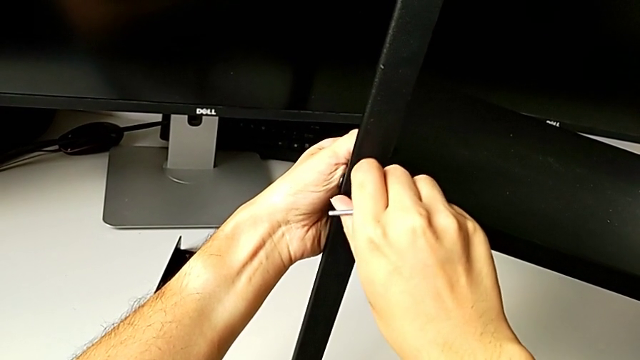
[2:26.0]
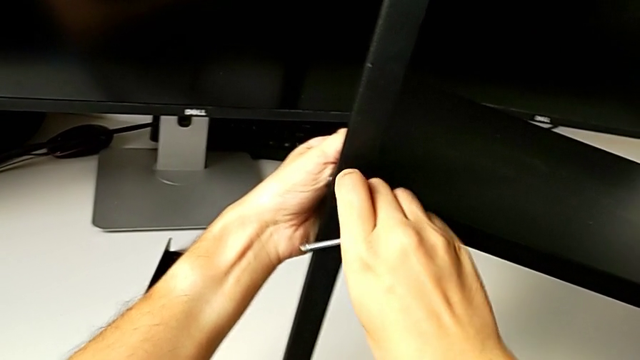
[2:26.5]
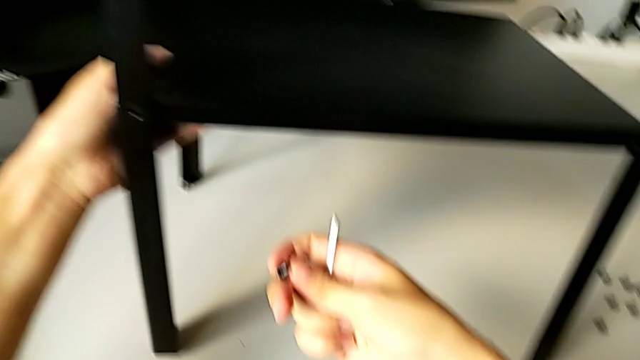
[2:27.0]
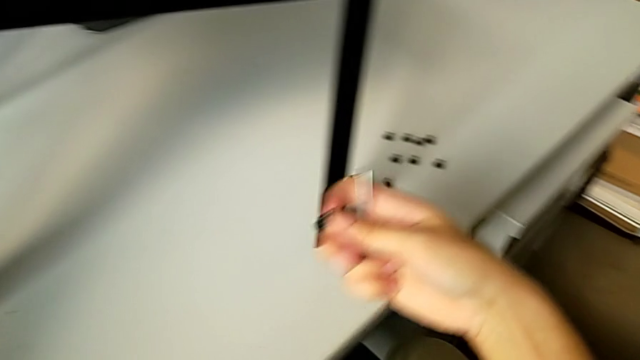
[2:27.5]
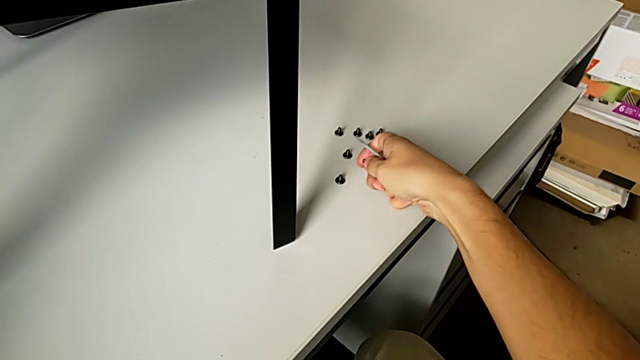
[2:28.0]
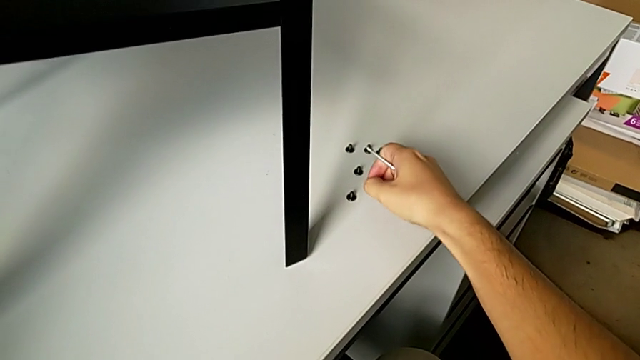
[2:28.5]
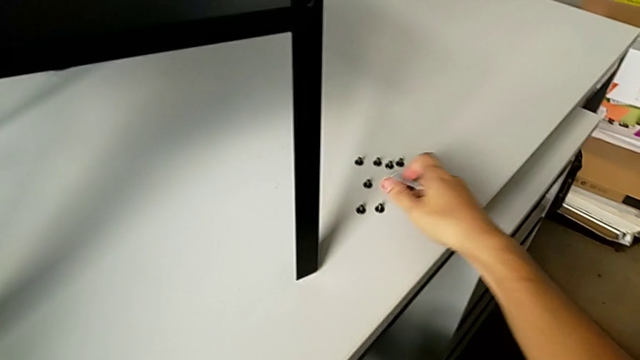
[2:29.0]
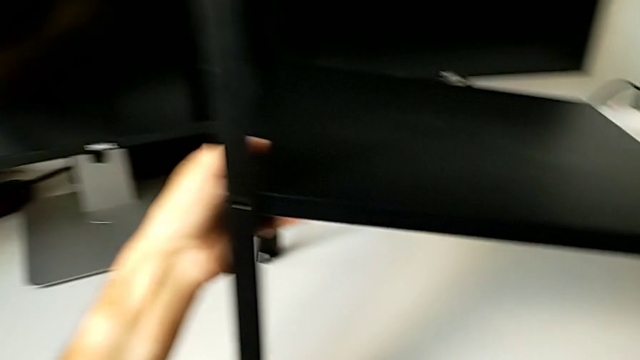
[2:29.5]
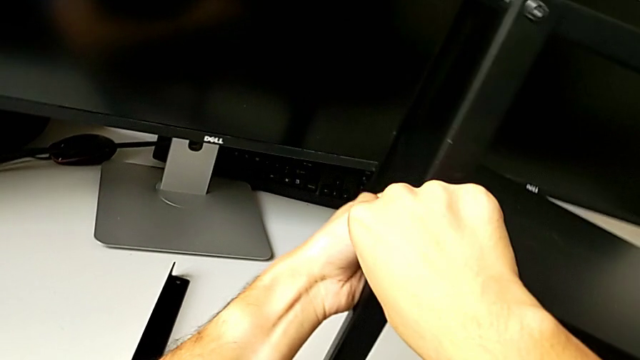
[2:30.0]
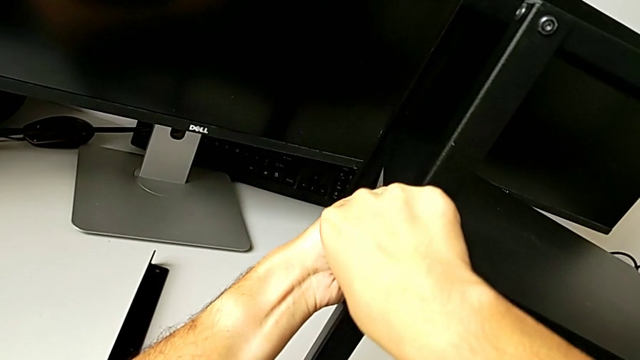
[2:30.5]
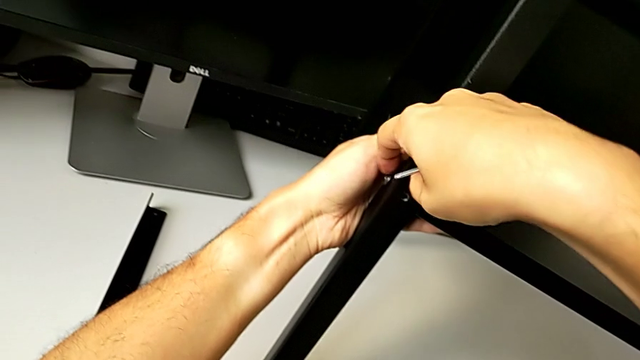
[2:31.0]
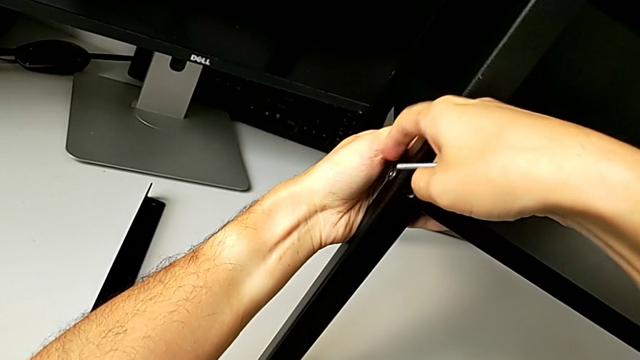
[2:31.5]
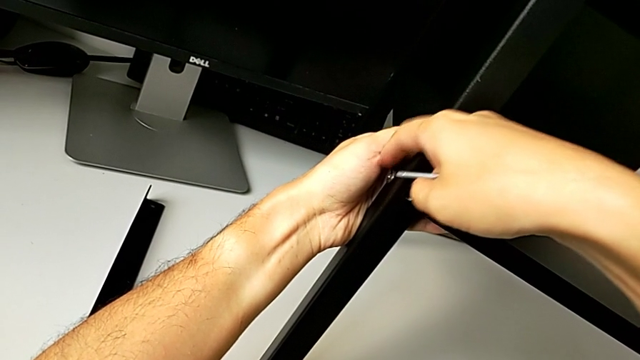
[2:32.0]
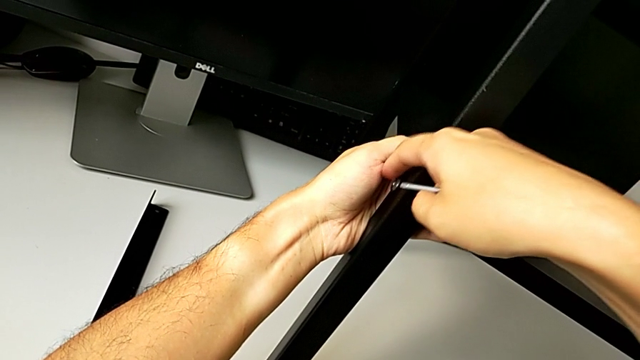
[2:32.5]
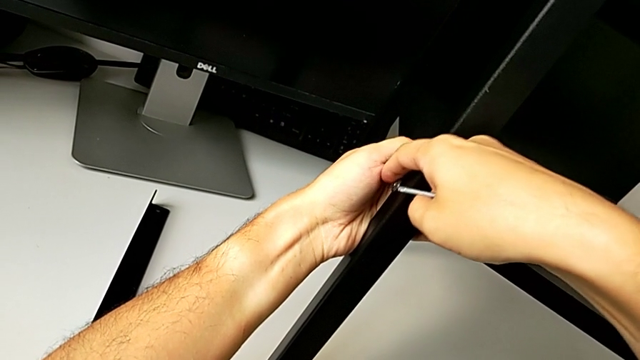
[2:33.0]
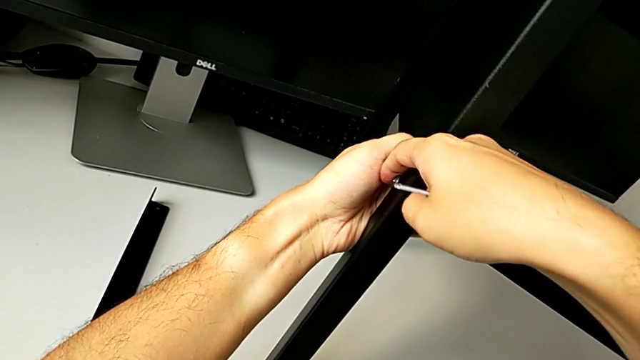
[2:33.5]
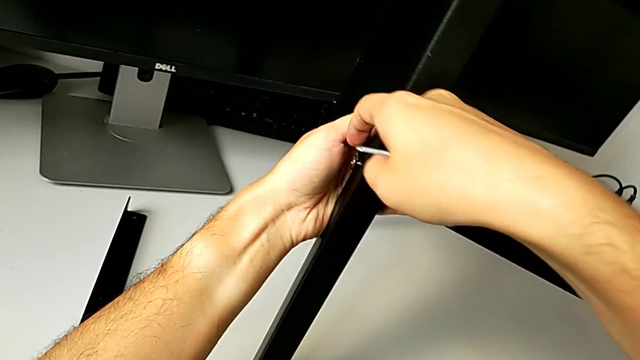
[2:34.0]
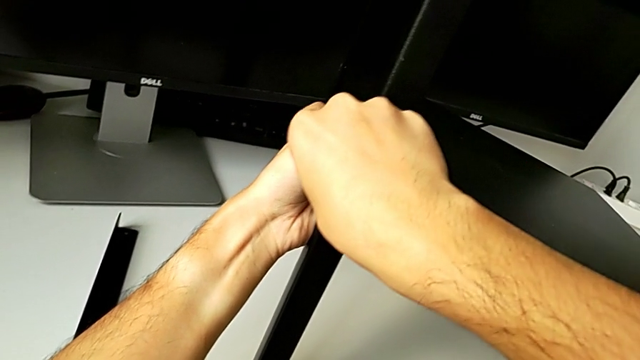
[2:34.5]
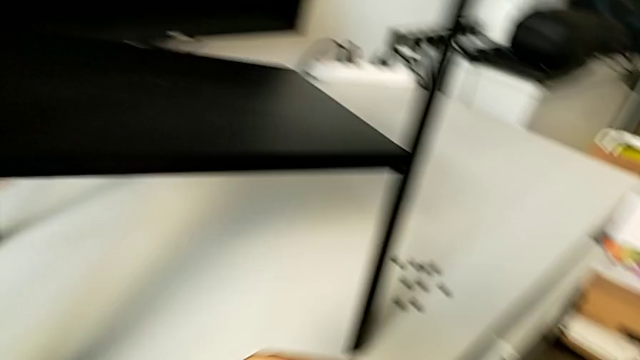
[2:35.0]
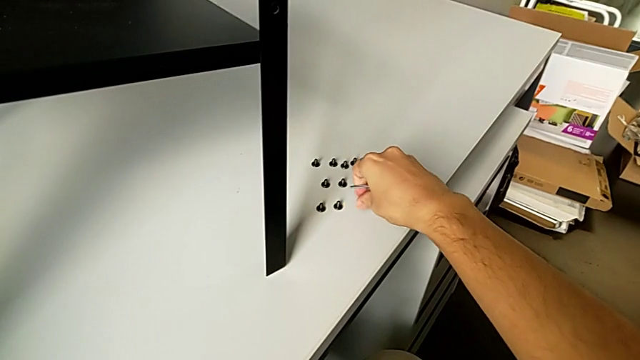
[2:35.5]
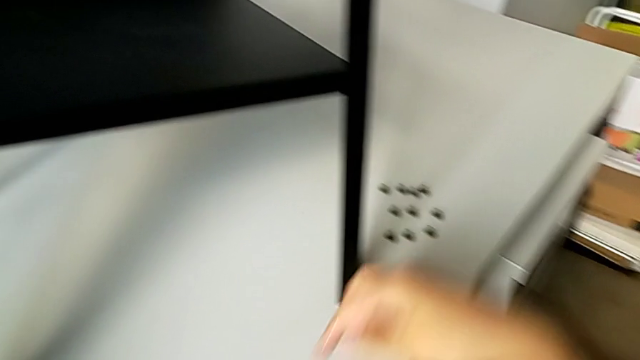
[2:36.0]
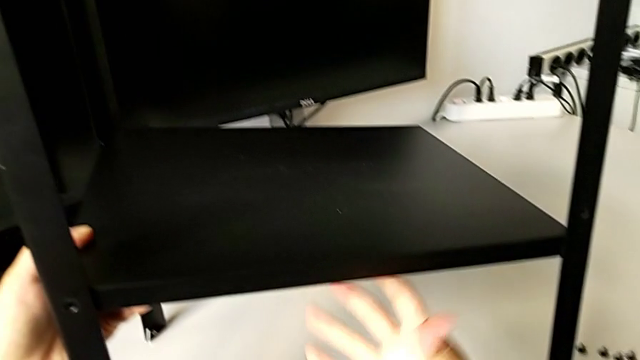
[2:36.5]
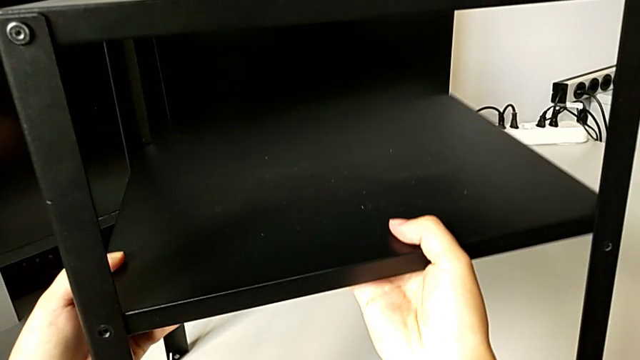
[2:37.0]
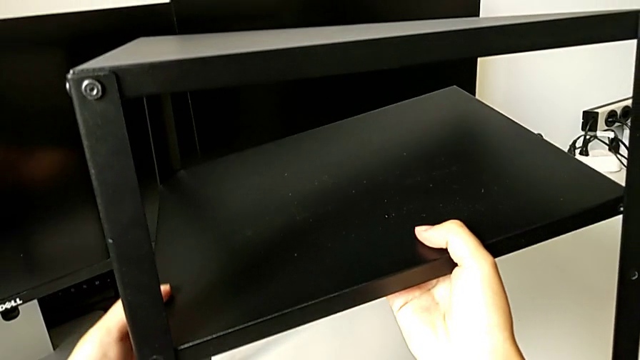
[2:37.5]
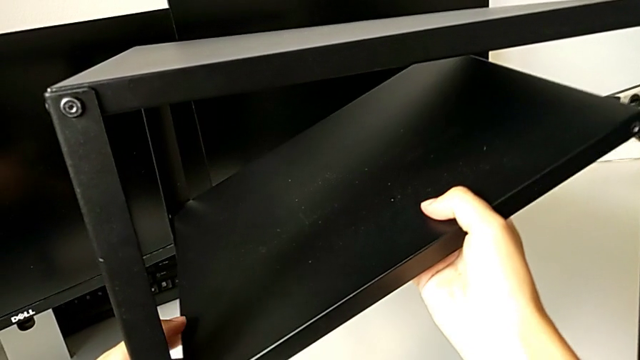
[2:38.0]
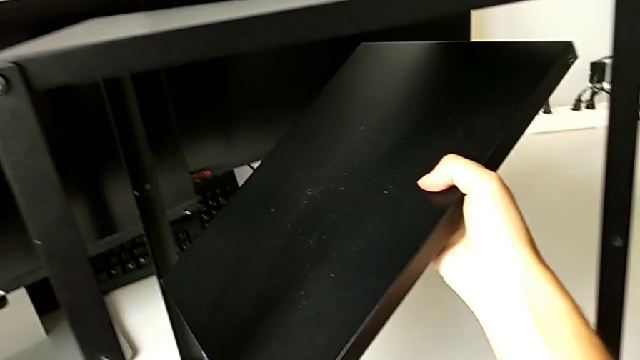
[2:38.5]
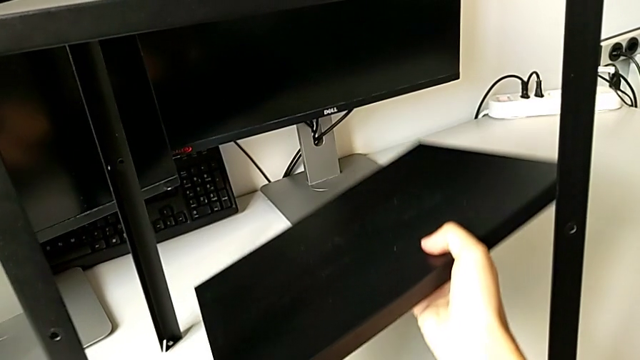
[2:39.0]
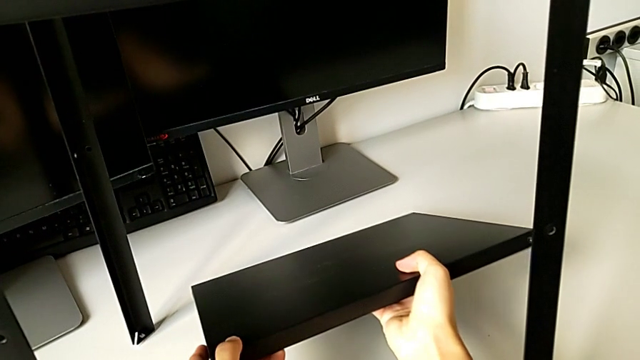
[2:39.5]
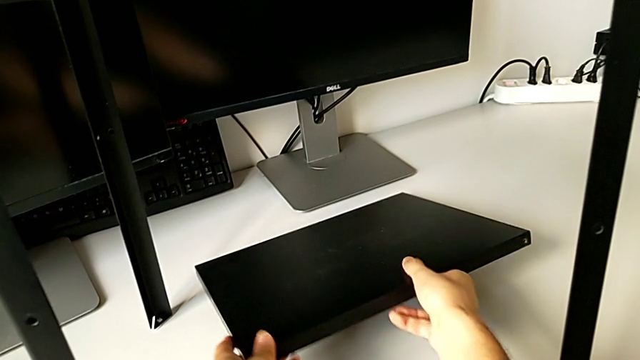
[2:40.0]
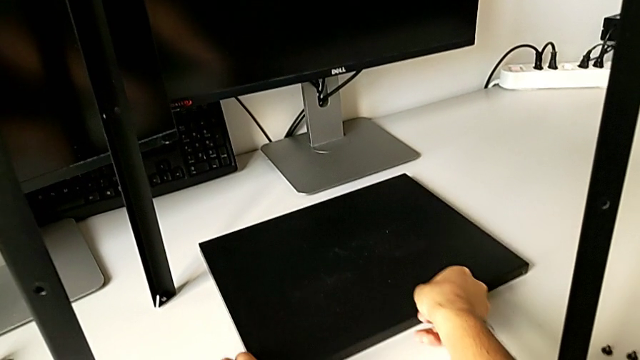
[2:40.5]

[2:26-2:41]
The camera wearer is disassembling the tray. They disassemble the hex socket head, place it, approach the hex socket head, unscrew it, disassemble it, place it, place the Allen wrench, disassemble the black tray and place the bottom tray.

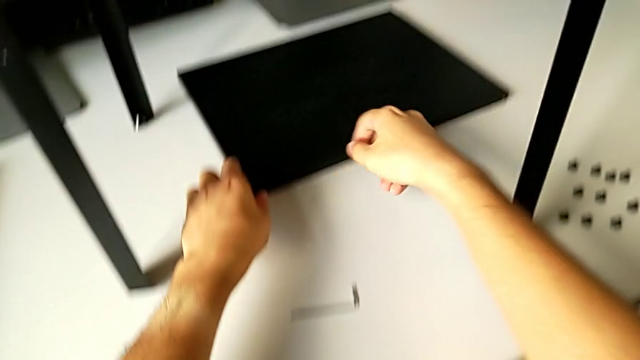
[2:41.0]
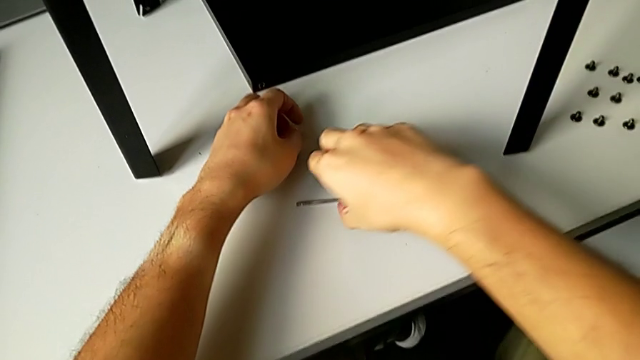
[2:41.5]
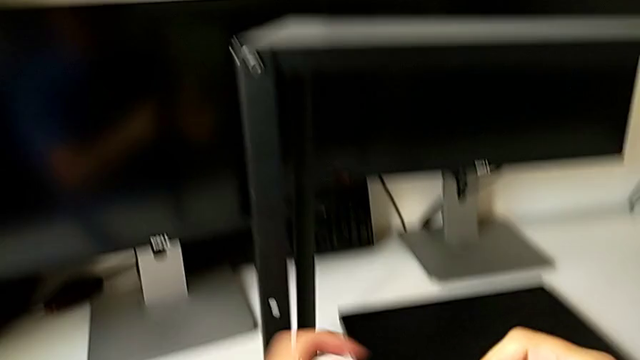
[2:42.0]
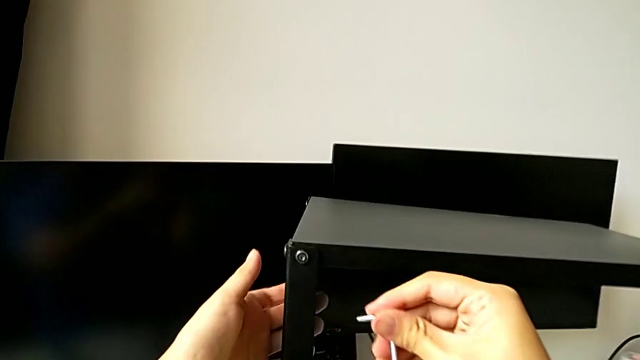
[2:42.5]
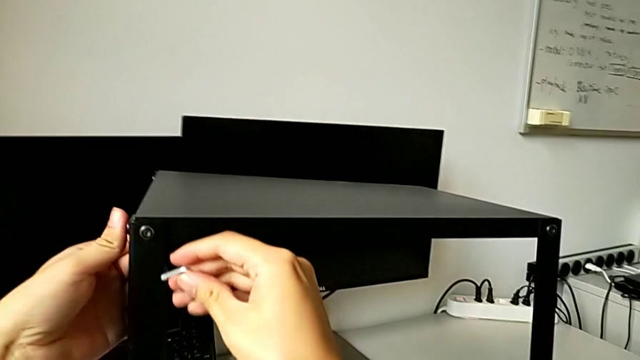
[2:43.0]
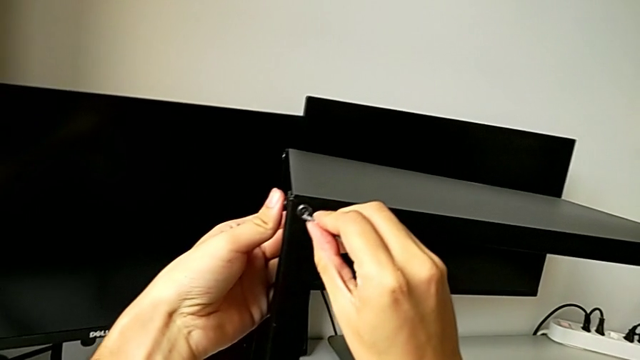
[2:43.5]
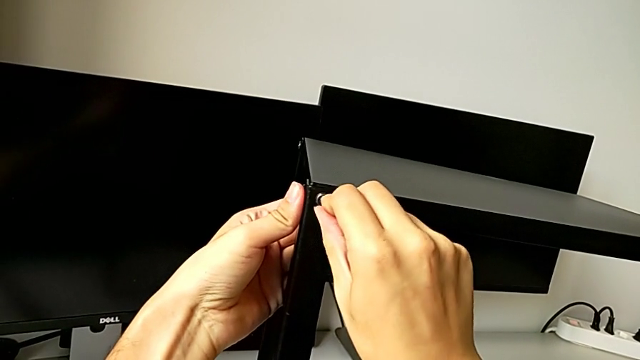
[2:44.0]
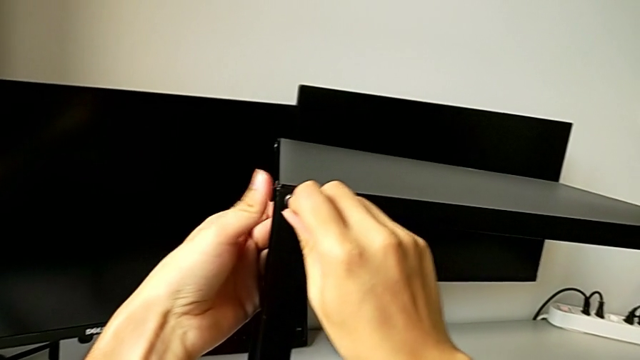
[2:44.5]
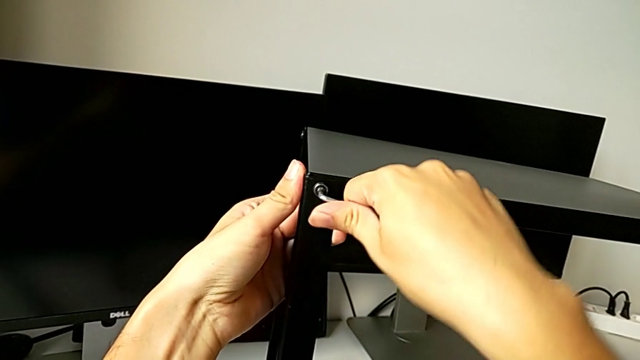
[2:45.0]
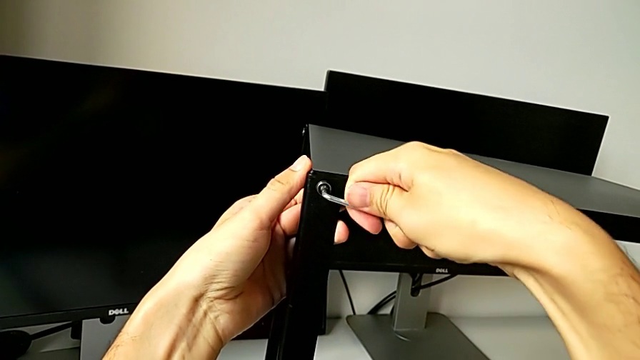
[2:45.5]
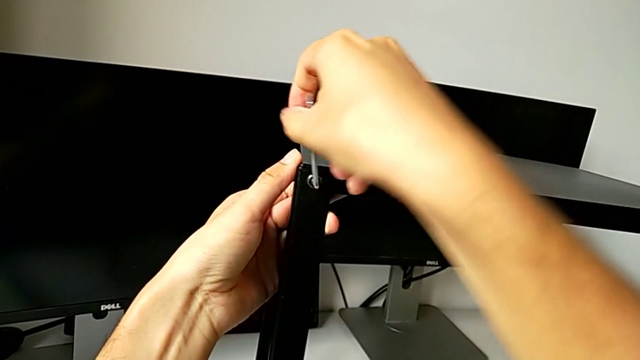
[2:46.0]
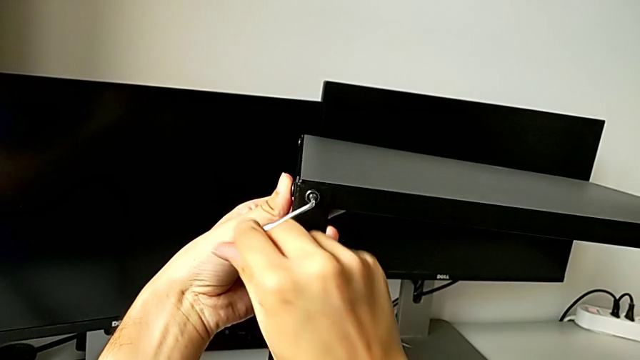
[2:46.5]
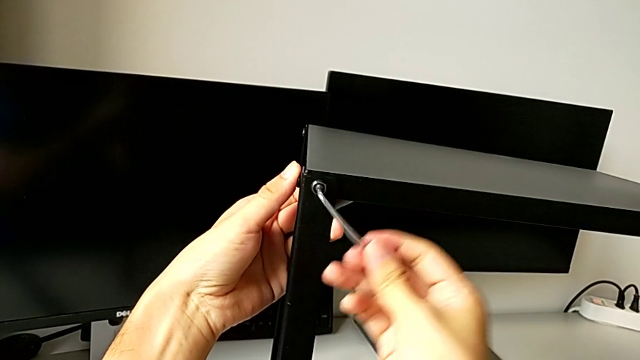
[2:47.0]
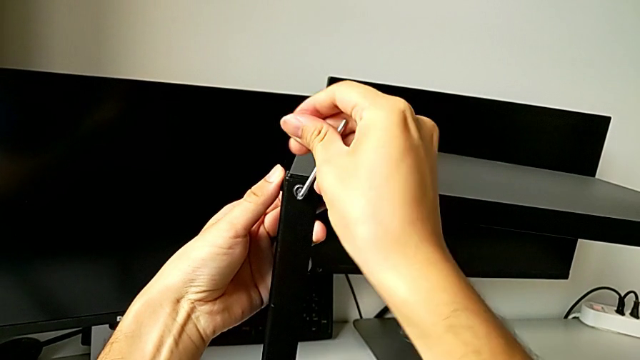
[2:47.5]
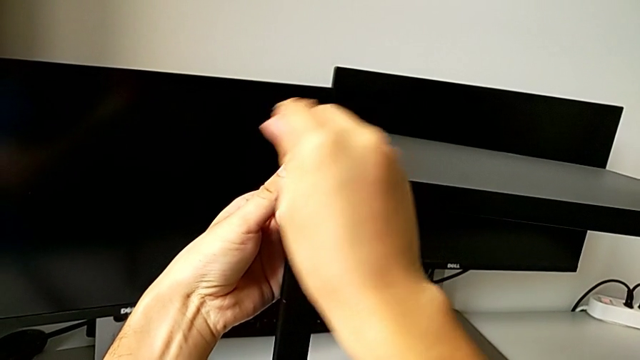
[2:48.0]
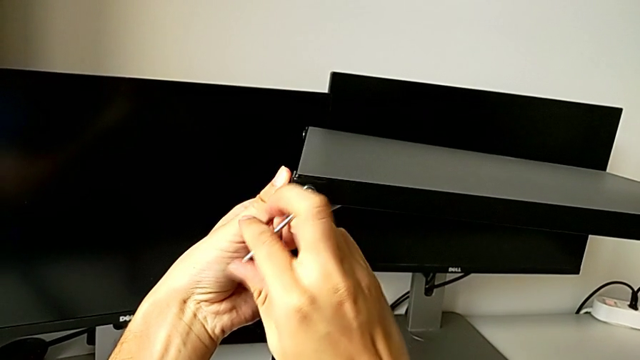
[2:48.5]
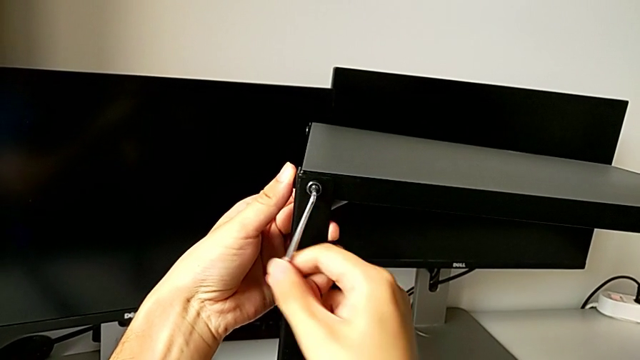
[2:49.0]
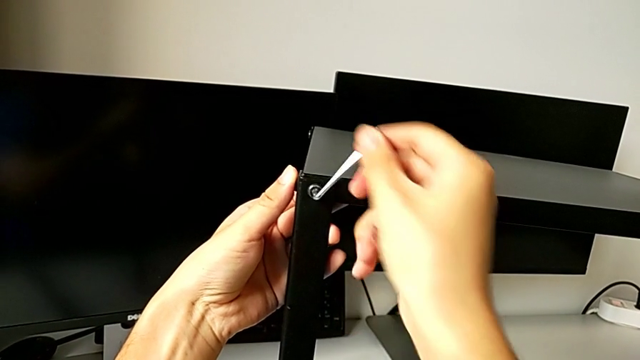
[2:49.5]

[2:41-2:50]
The camera wearer is unscrewing the top hex socket head from the leg and the shelf. They grab the Allen wrench, approach the hex socket head, insert the Allen wrench and begin to unscrew the hex socket head.
